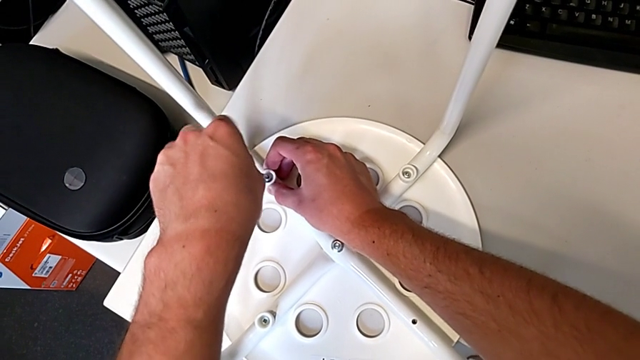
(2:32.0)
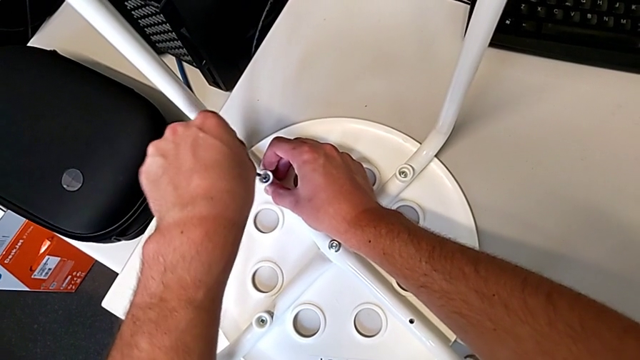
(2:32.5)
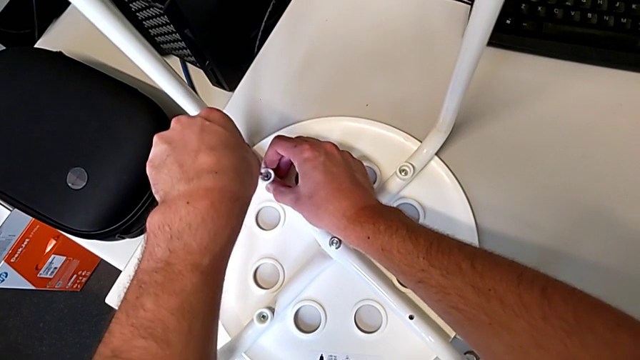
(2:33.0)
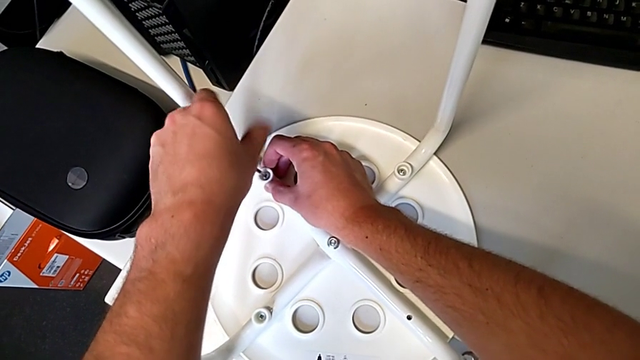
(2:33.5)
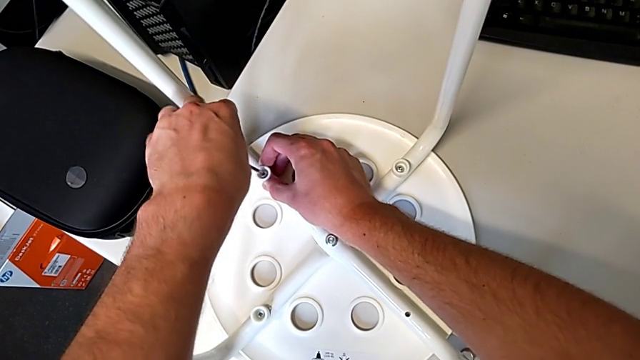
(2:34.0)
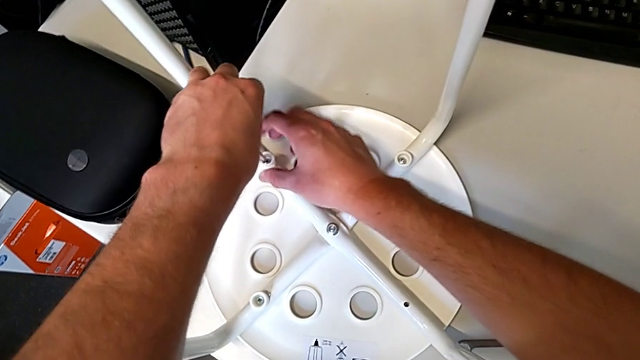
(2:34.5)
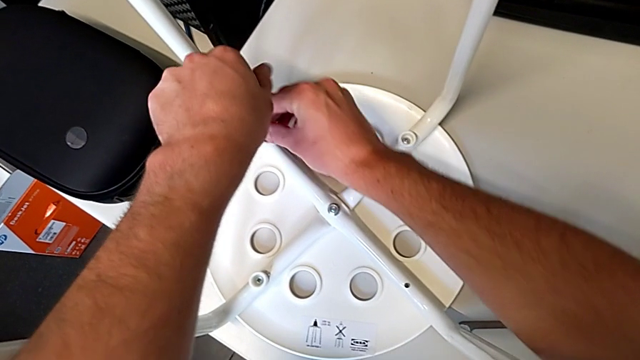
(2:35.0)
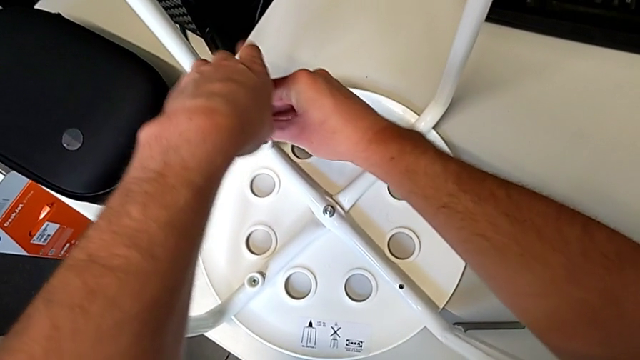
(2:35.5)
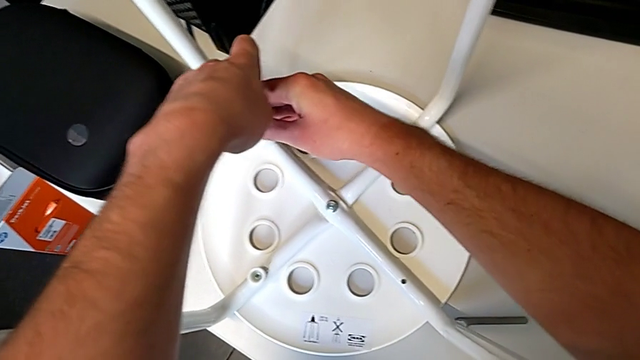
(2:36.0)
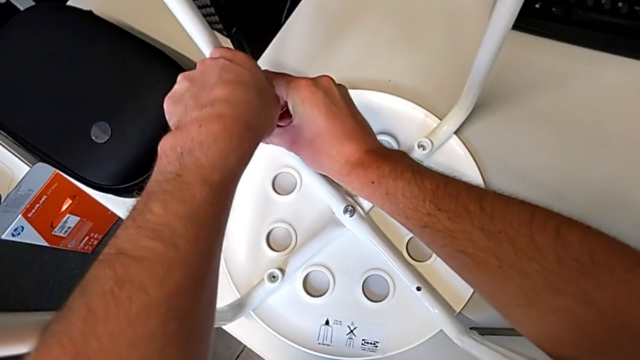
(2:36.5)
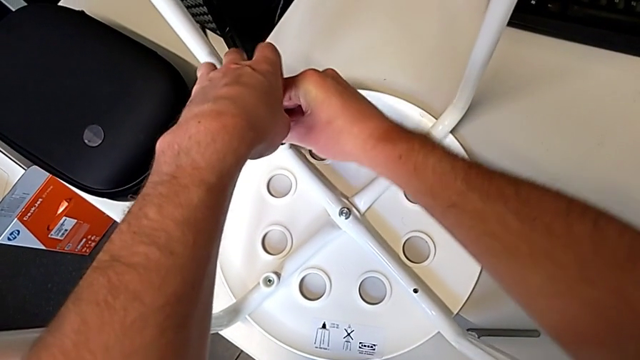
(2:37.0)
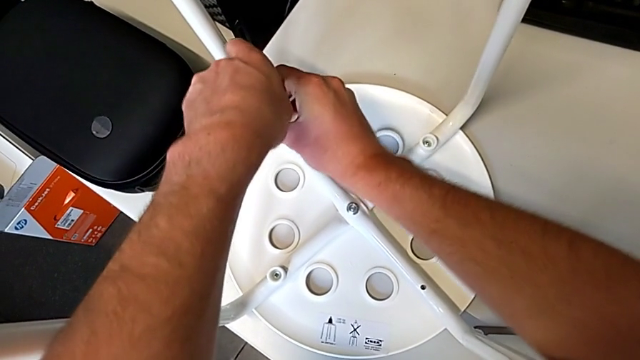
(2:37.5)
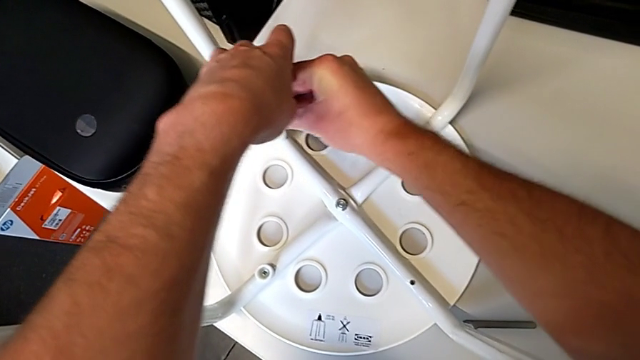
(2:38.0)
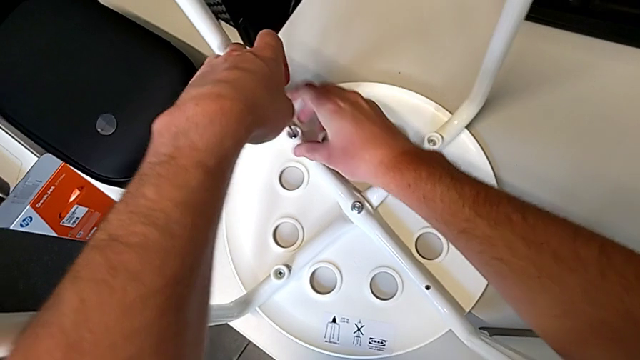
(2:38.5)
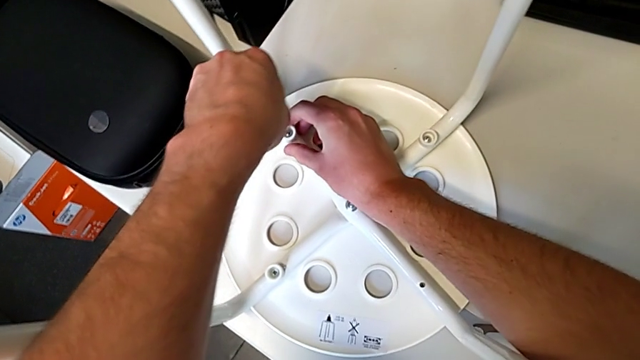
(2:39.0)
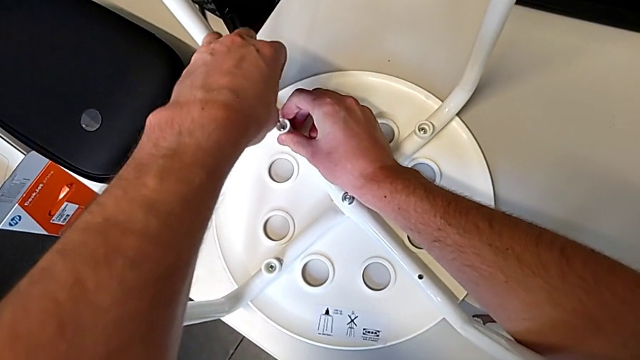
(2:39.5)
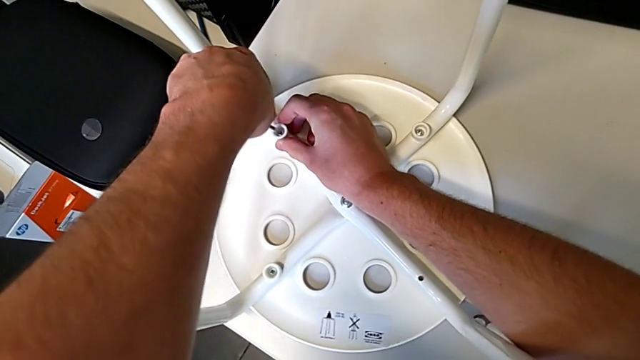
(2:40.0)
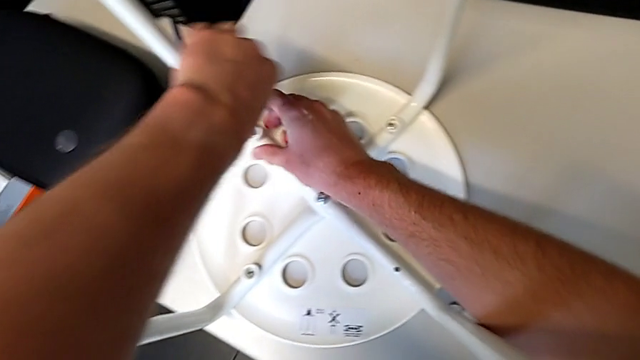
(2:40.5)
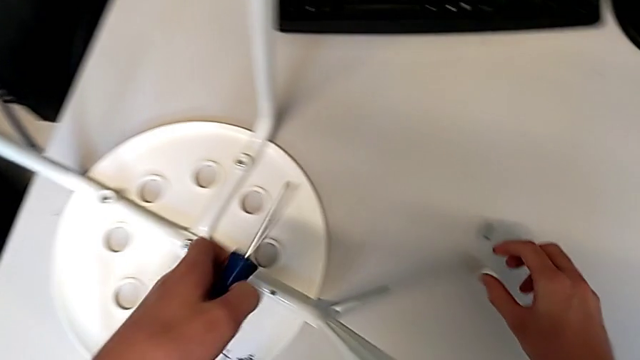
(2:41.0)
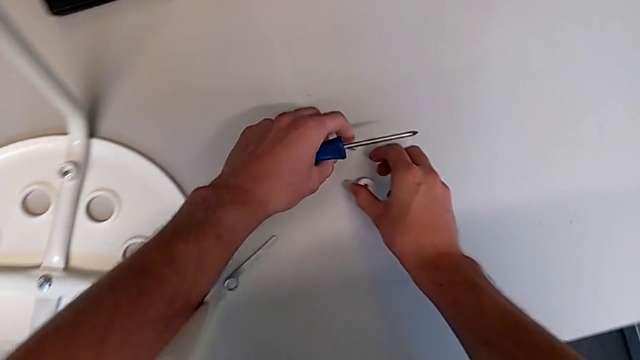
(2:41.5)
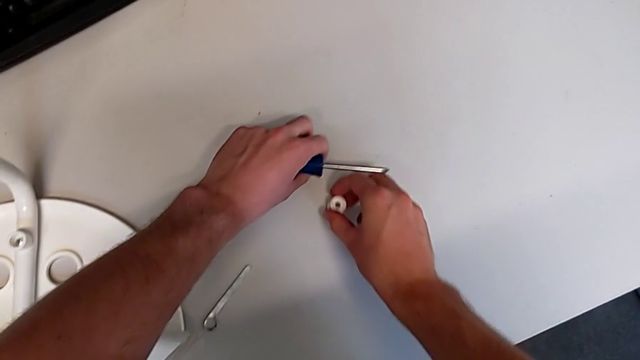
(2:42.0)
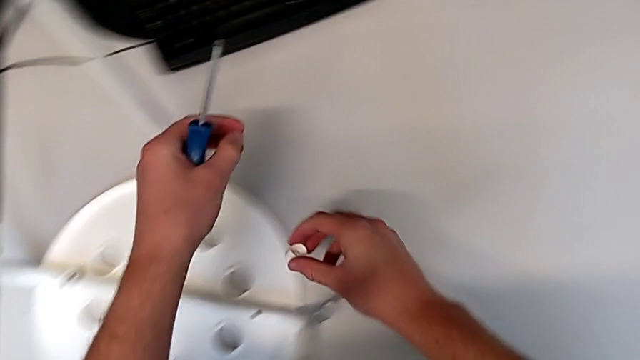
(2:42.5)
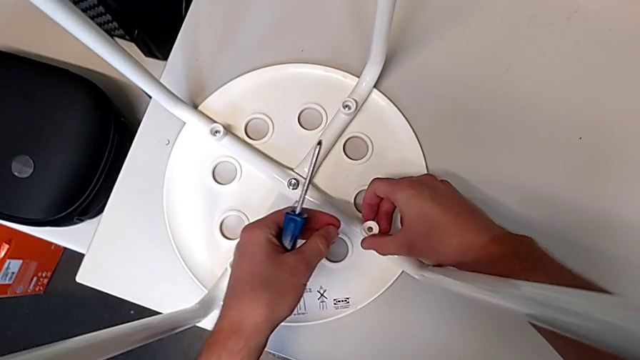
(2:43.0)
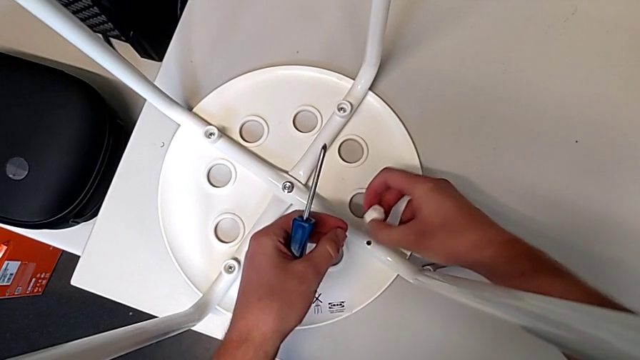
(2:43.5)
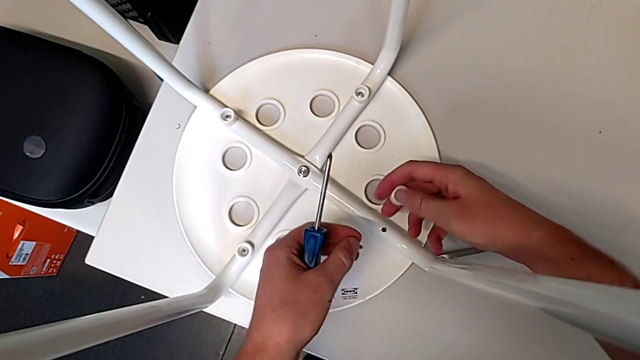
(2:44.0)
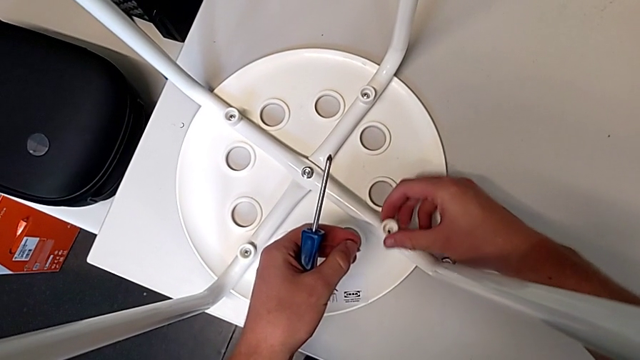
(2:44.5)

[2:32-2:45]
The camera wearer is screwing all screws into the leg. They keep screwing the screw, withdraw the screwdriver, grab the washer, grab the screw, rotate the washer and place it.

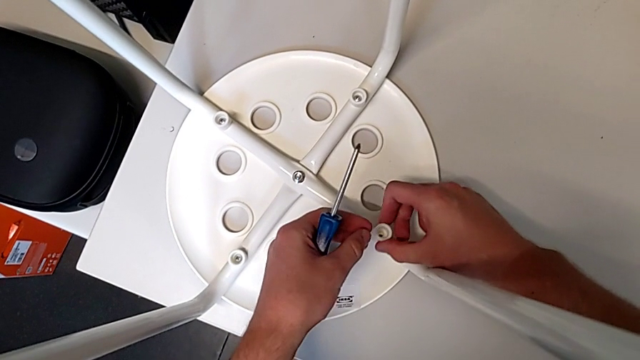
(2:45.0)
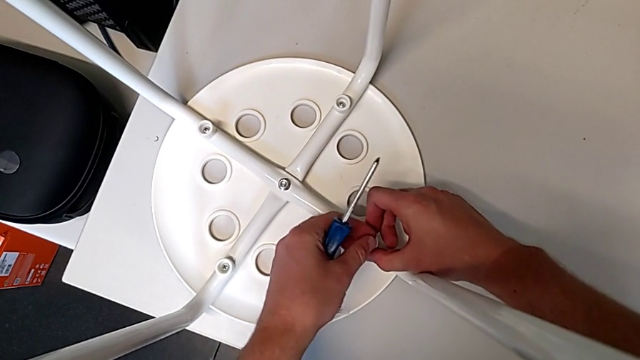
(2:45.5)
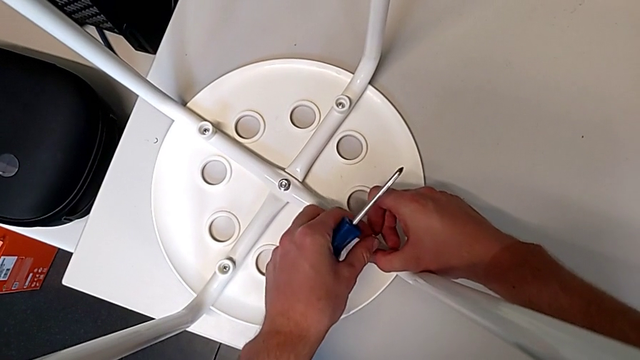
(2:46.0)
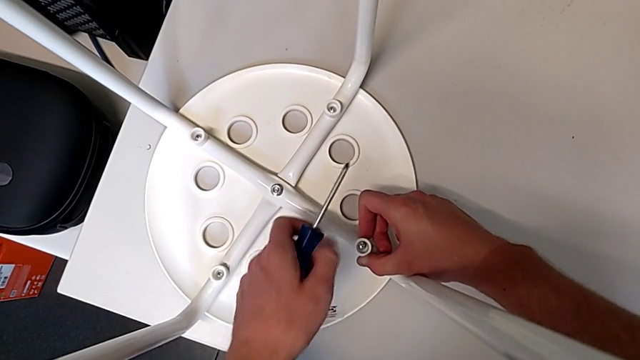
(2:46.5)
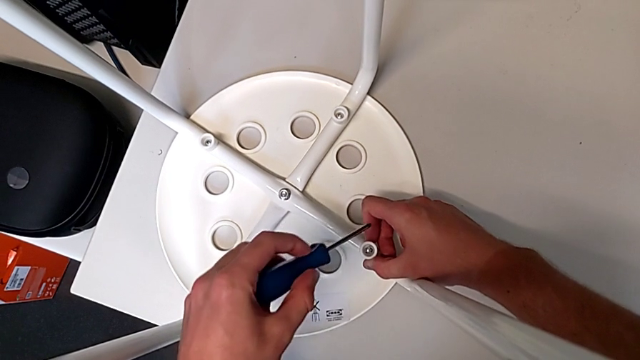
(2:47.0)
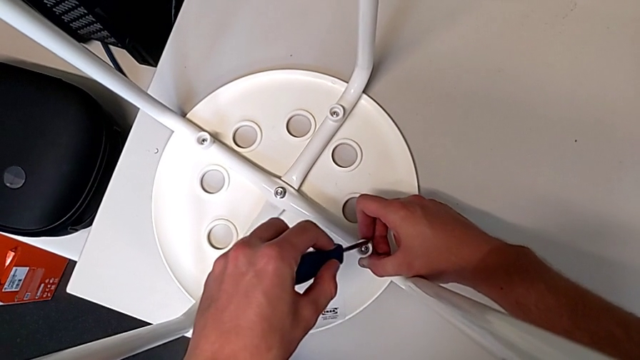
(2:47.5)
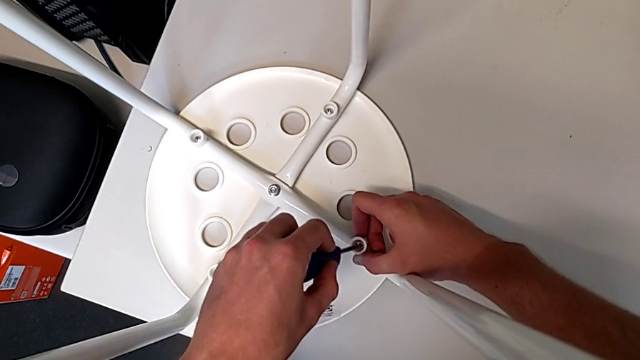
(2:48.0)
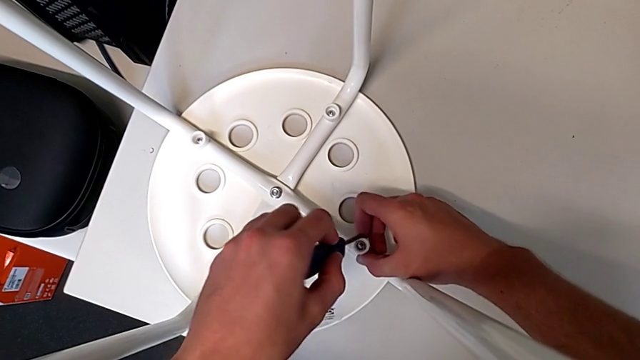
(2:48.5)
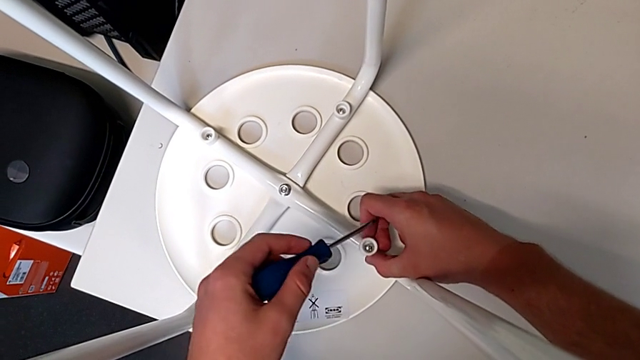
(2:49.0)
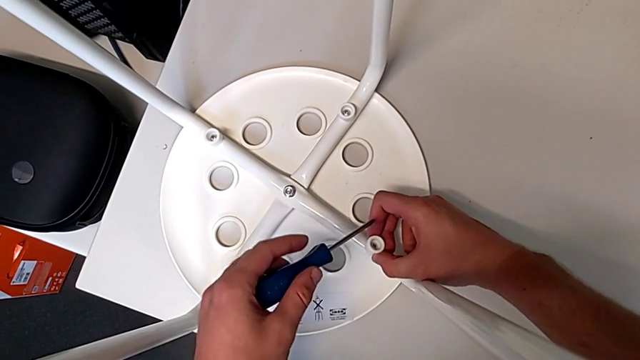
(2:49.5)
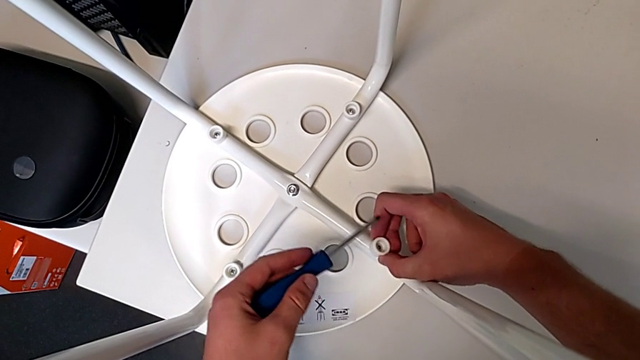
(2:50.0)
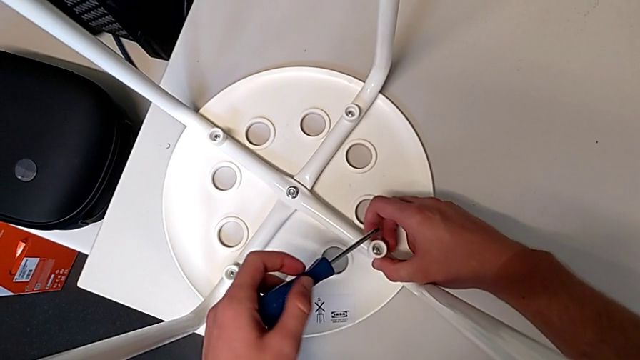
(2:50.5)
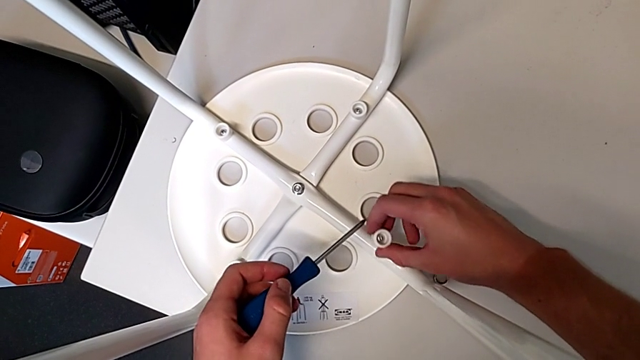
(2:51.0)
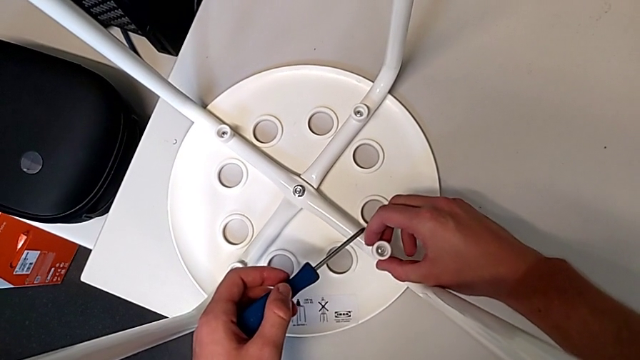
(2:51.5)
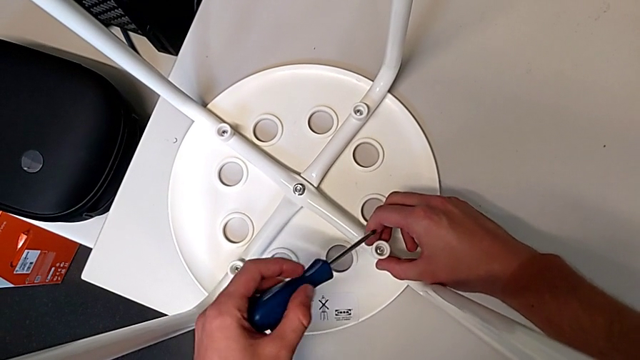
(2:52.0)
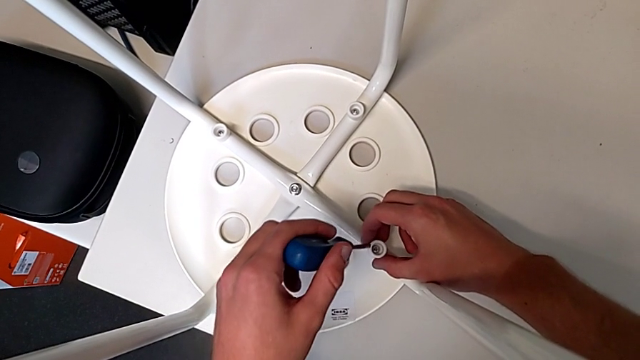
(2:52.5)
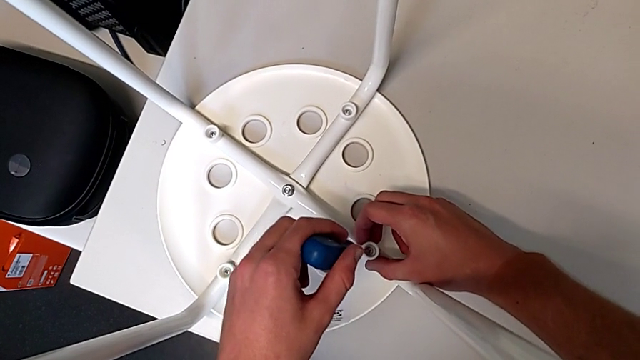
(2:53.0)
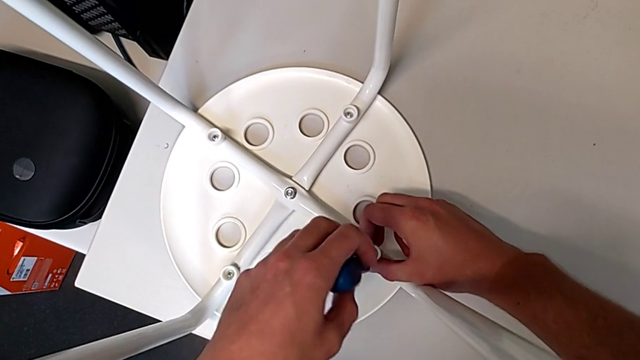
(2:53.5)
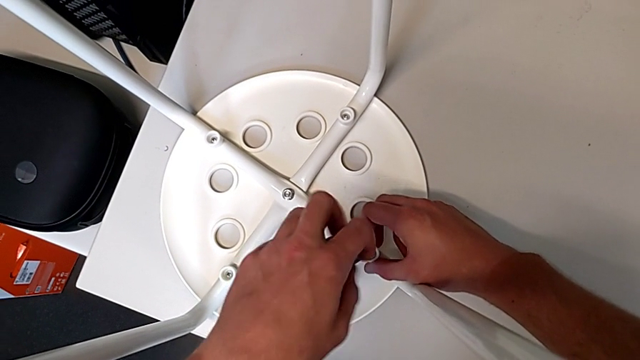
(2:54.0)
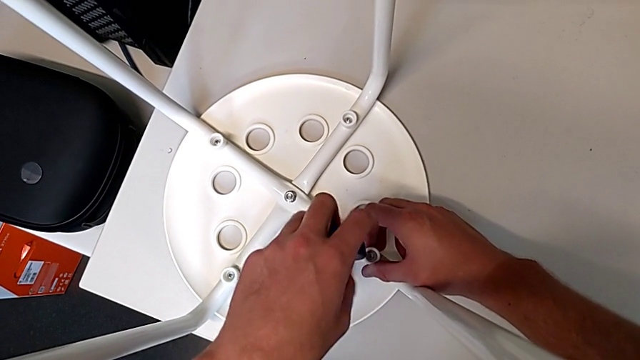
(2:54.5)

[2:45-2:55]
The camera wearer is screwing all screws into the leg. They insert the screw, insert the screwdriver, lift it, align the screw, withdraw it, insert it, insert the screwdriver and begin to screw the screw.
